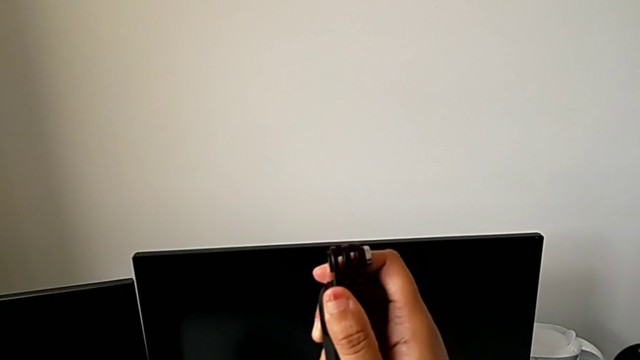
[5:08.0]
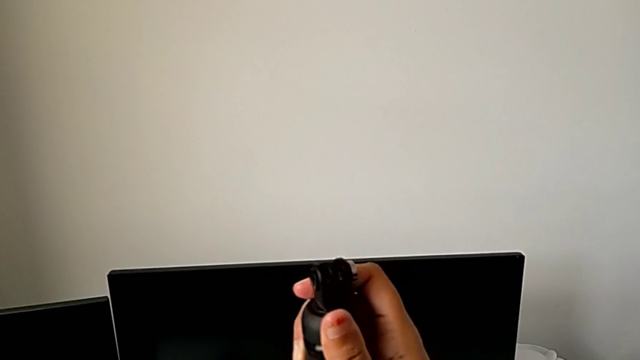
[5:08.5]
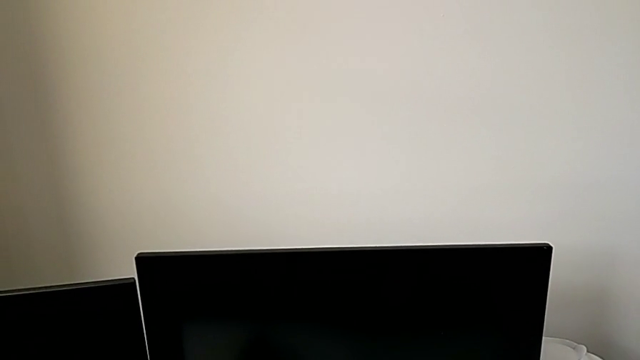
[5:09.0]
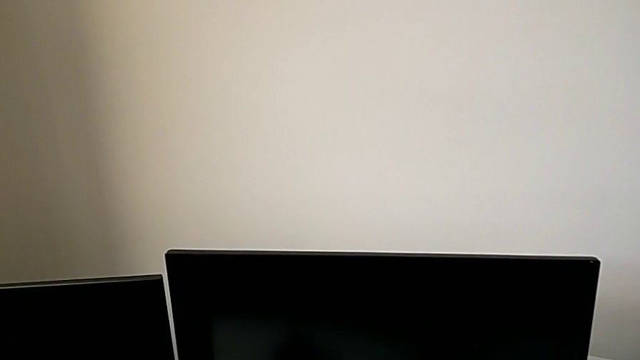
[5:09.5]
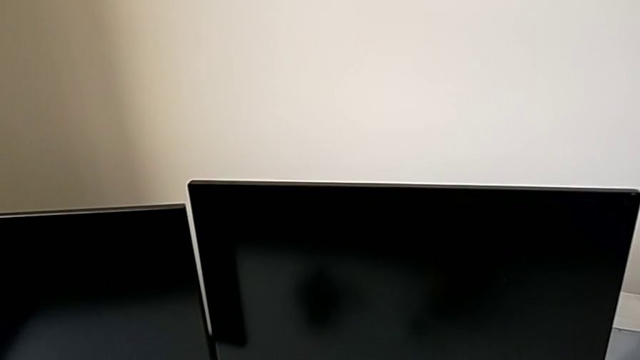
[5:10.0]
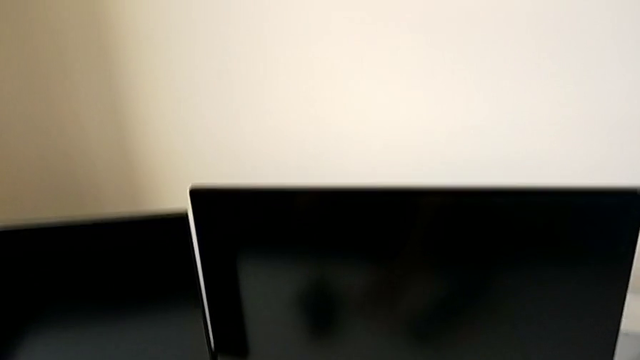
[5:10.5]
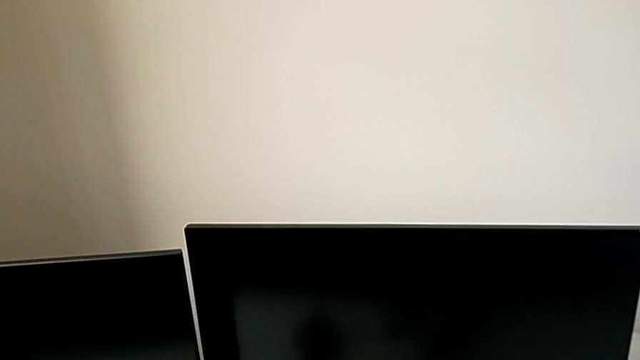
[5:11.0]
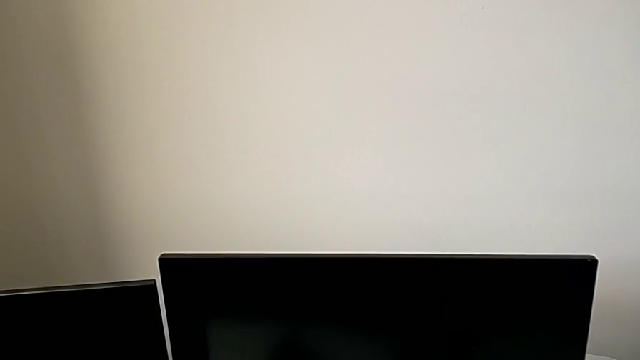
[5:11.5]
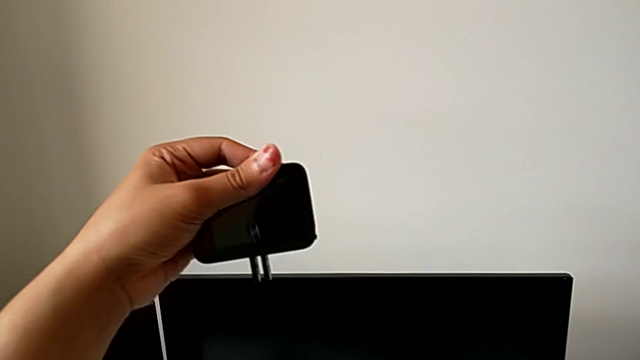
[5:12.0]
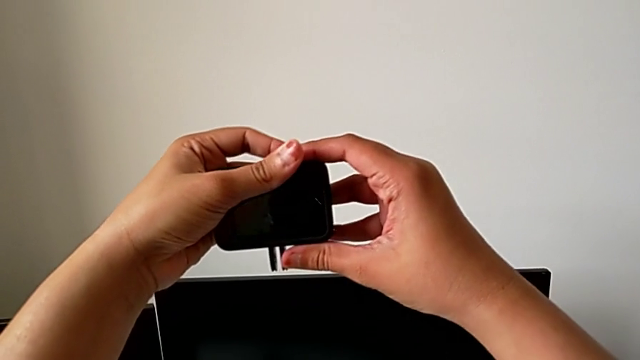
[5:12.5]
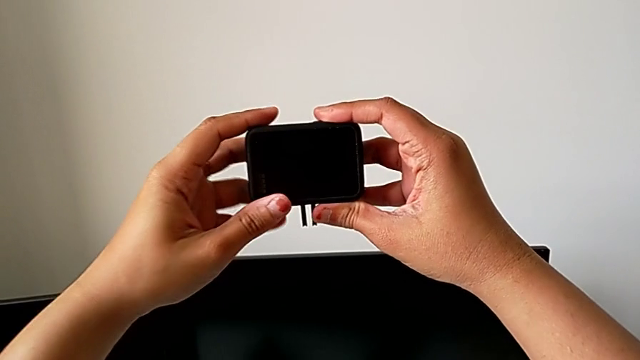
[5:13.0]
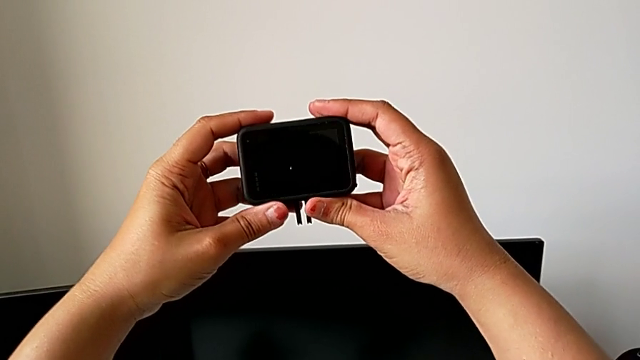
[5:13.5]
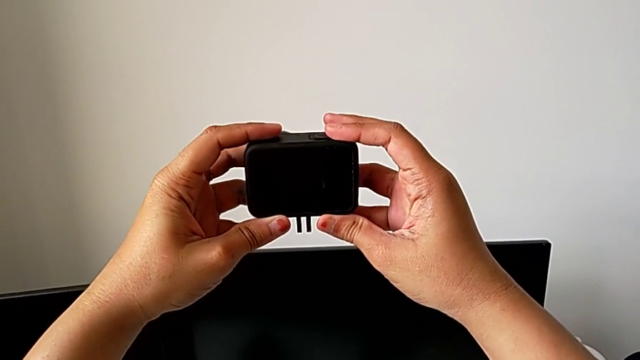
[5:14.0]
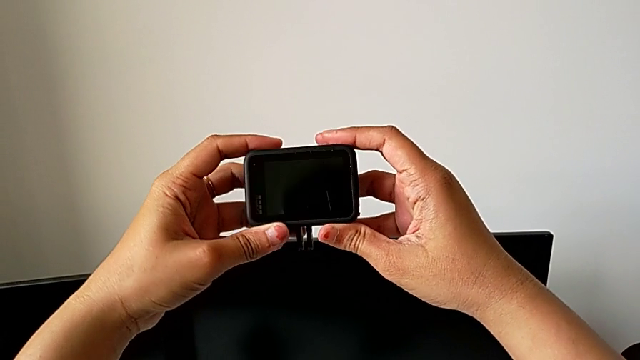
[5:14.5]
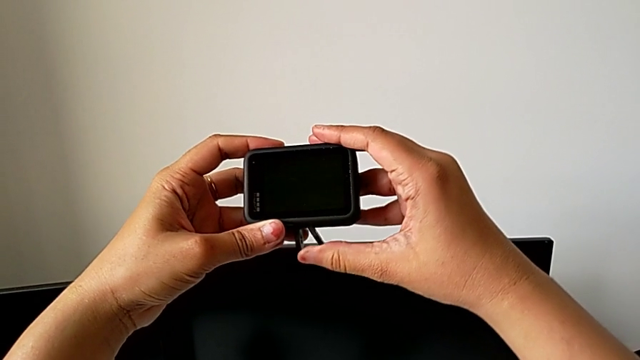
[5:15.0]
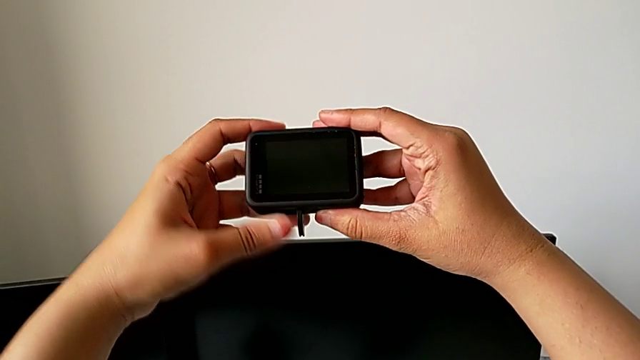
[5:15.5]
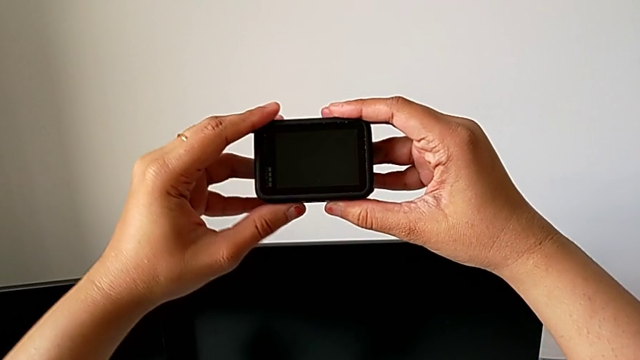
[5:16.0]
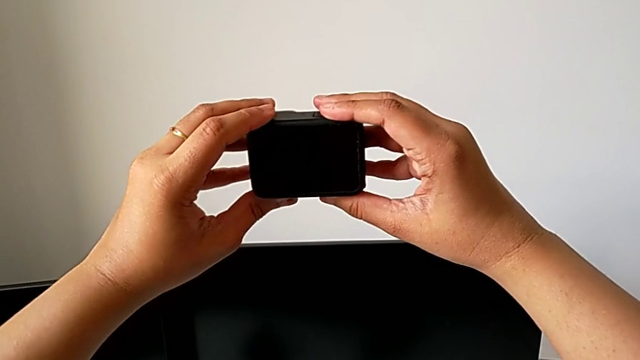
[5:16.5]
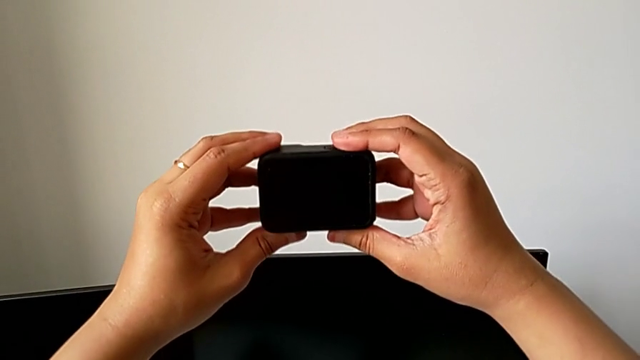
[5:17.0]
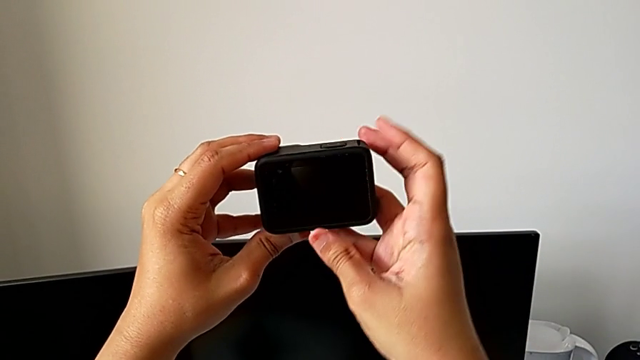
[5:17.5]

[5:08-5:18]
The camera wearer is disassembling the handheld grip from the GoPro. They drop the handheld grip, lift the GoPro, hold it and close the mounting peg.
